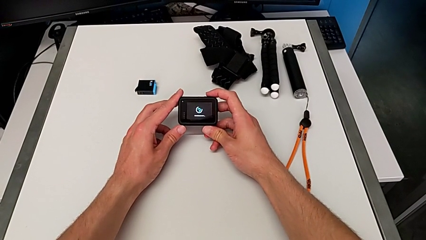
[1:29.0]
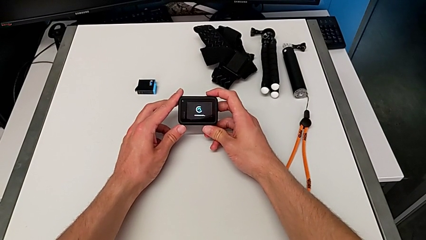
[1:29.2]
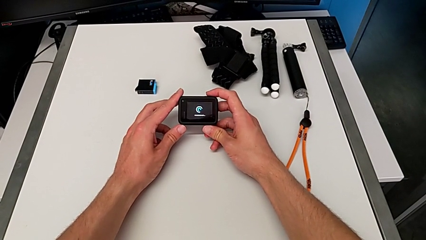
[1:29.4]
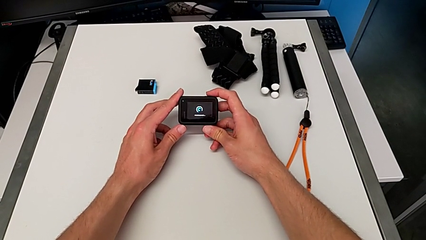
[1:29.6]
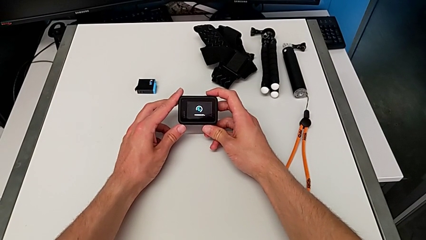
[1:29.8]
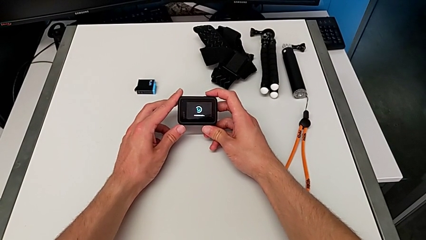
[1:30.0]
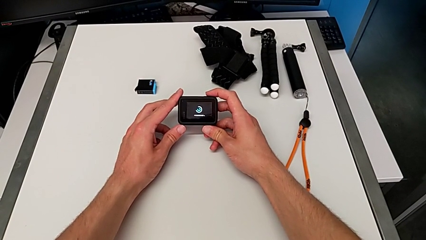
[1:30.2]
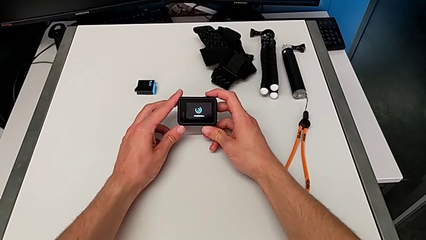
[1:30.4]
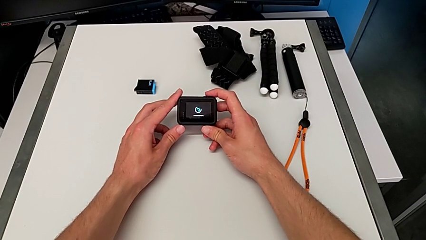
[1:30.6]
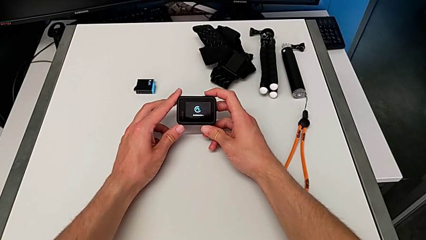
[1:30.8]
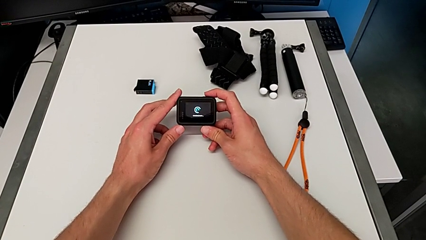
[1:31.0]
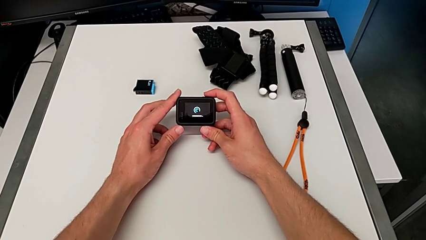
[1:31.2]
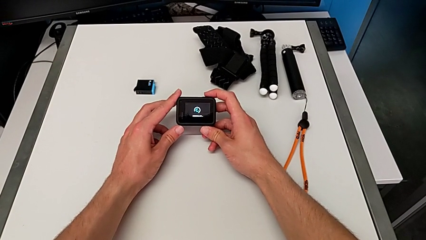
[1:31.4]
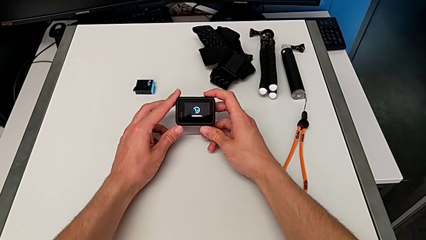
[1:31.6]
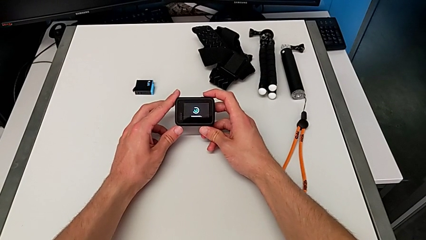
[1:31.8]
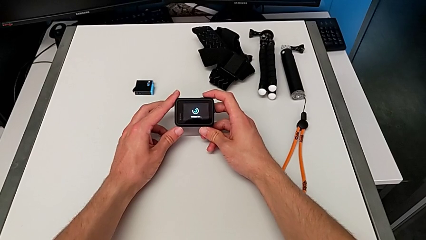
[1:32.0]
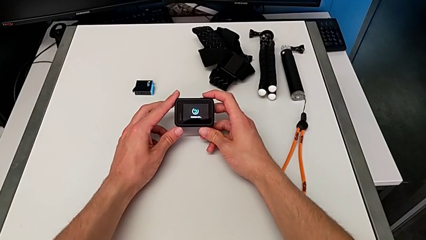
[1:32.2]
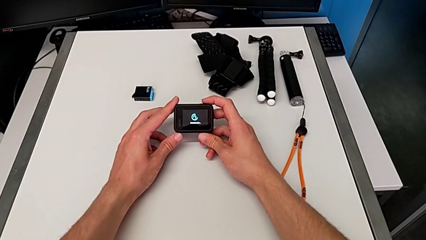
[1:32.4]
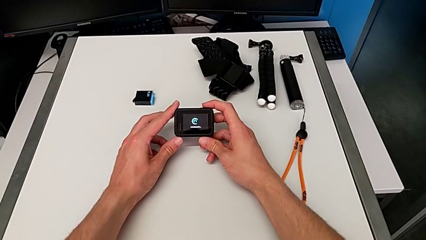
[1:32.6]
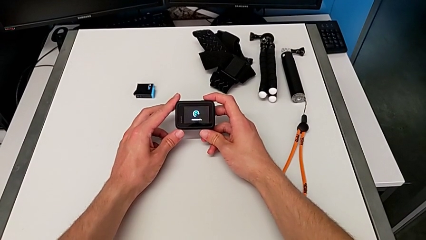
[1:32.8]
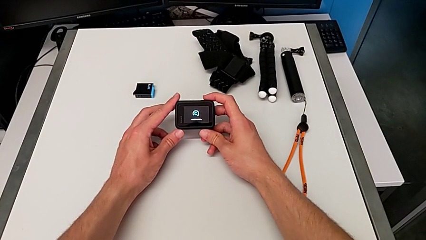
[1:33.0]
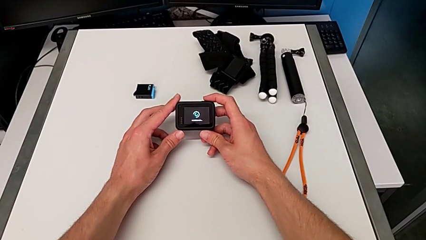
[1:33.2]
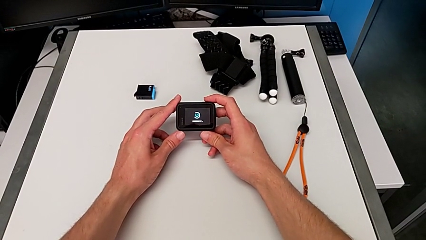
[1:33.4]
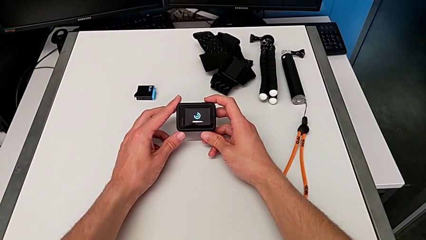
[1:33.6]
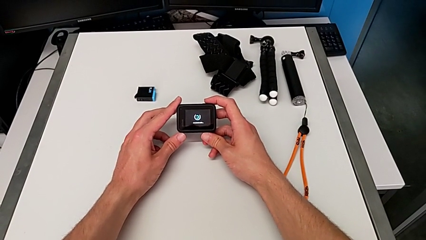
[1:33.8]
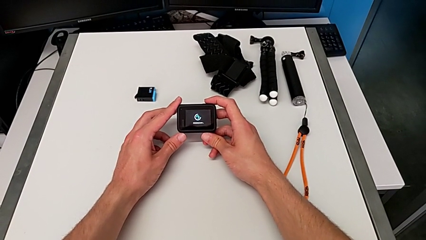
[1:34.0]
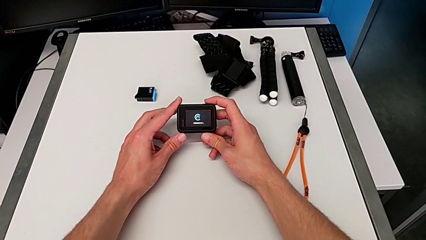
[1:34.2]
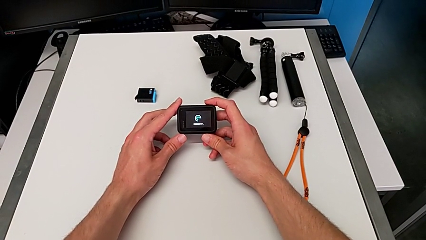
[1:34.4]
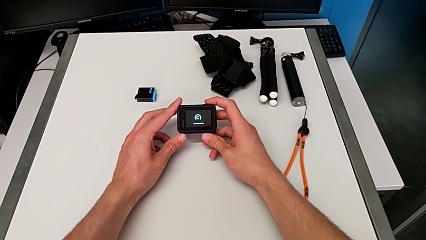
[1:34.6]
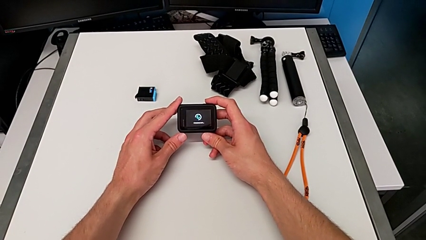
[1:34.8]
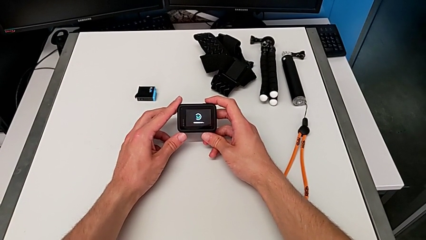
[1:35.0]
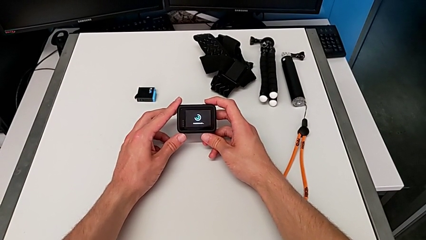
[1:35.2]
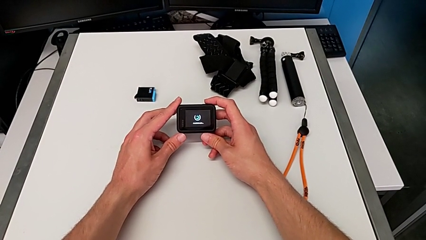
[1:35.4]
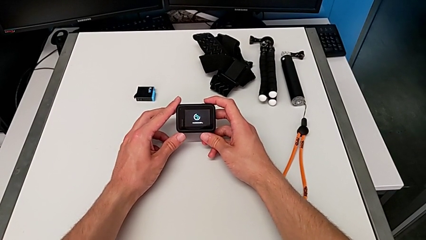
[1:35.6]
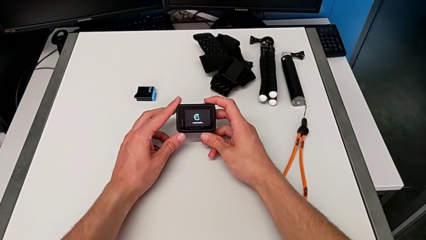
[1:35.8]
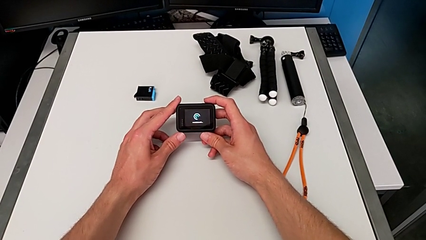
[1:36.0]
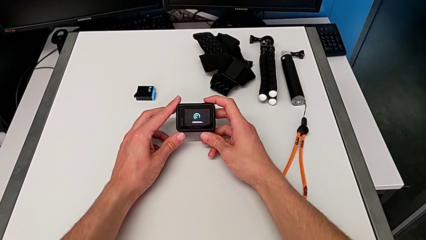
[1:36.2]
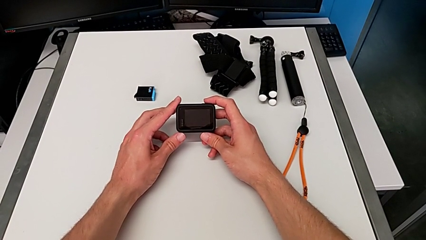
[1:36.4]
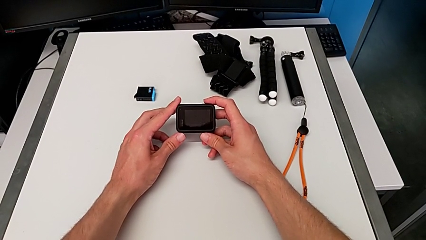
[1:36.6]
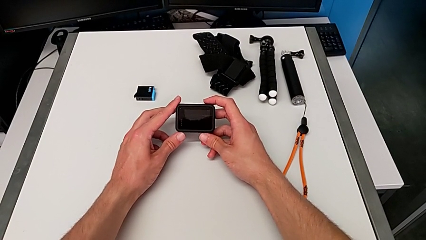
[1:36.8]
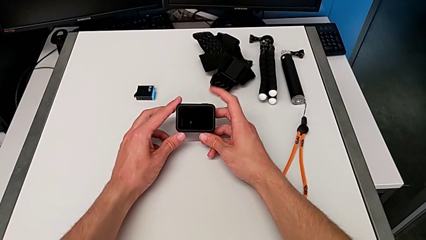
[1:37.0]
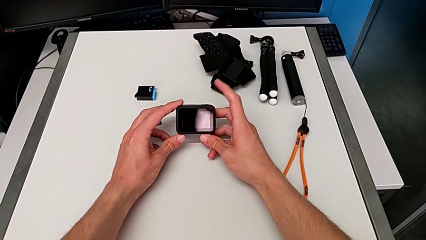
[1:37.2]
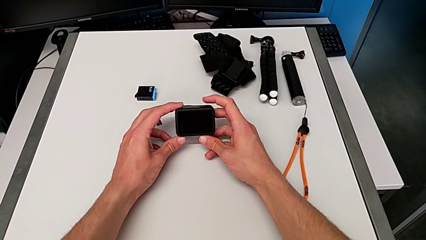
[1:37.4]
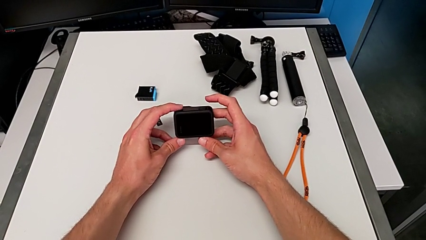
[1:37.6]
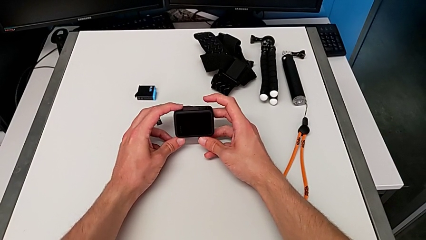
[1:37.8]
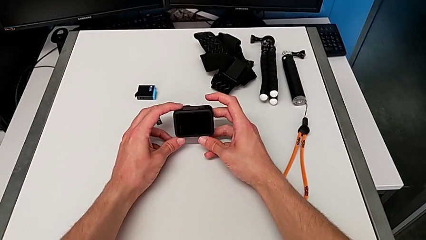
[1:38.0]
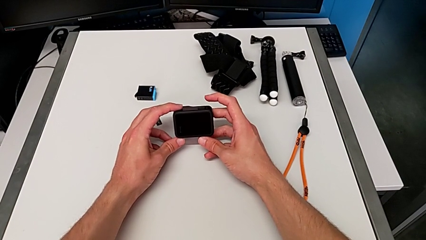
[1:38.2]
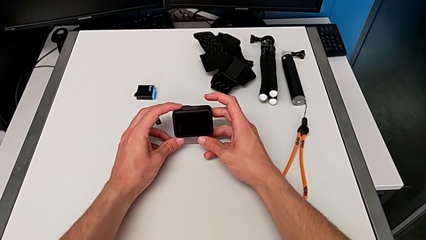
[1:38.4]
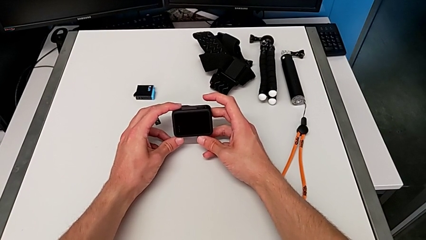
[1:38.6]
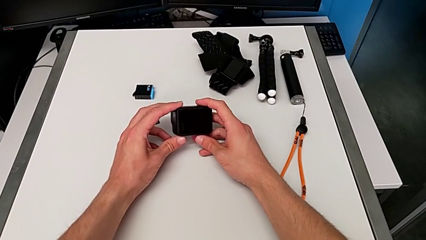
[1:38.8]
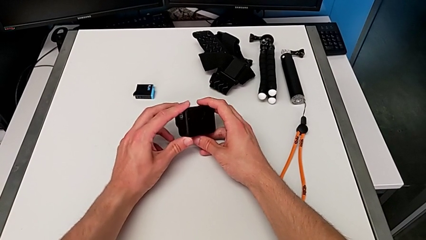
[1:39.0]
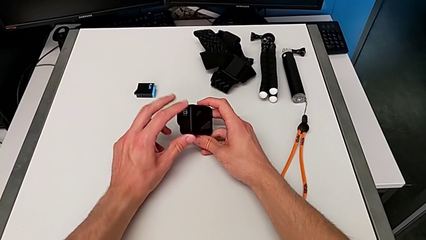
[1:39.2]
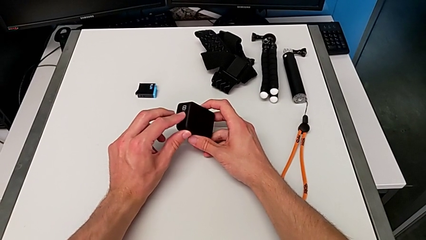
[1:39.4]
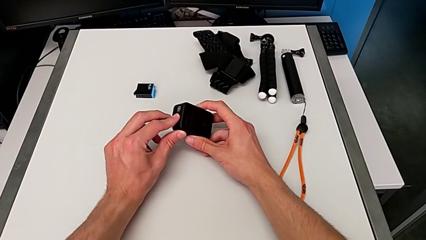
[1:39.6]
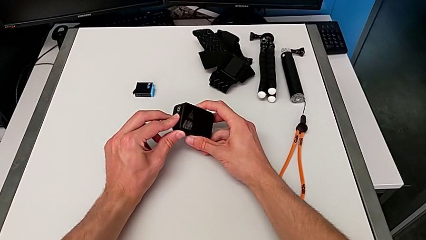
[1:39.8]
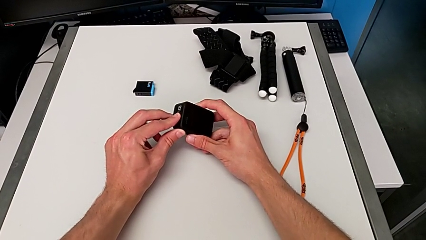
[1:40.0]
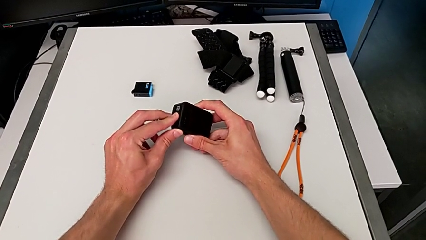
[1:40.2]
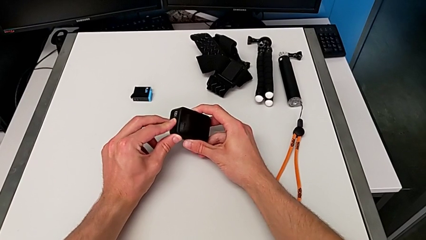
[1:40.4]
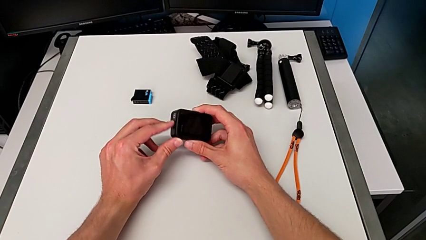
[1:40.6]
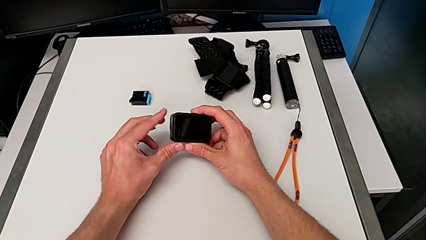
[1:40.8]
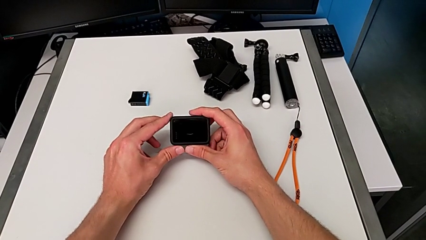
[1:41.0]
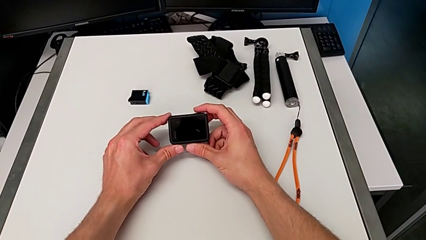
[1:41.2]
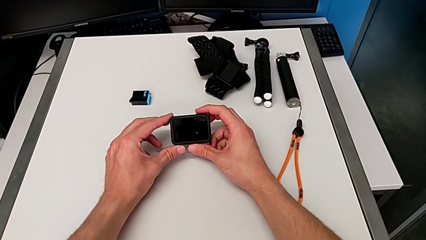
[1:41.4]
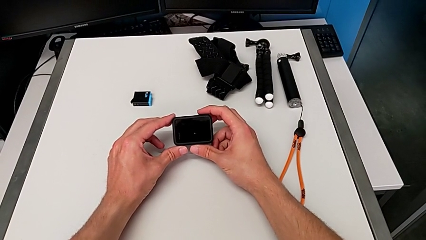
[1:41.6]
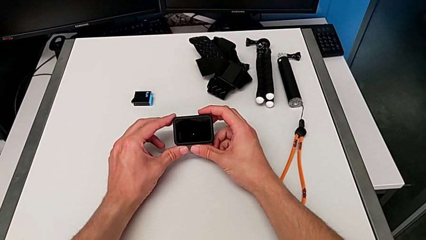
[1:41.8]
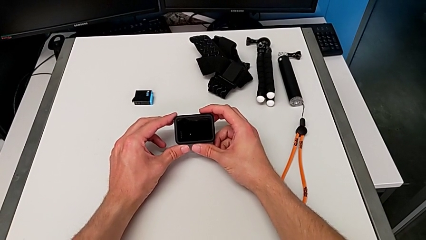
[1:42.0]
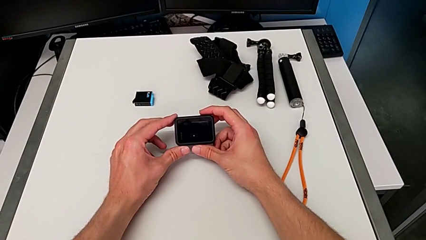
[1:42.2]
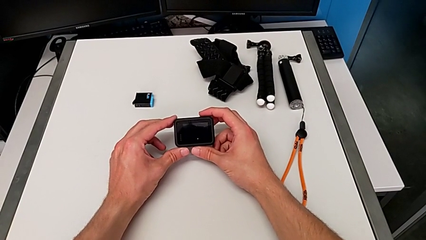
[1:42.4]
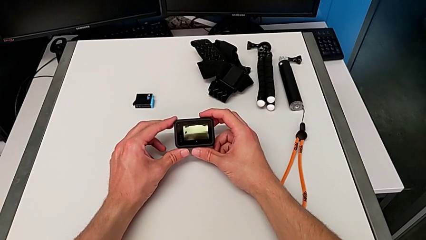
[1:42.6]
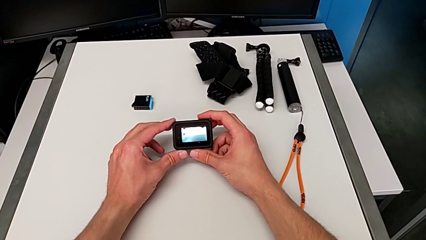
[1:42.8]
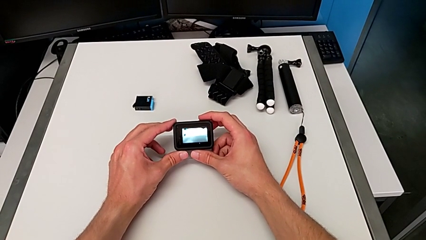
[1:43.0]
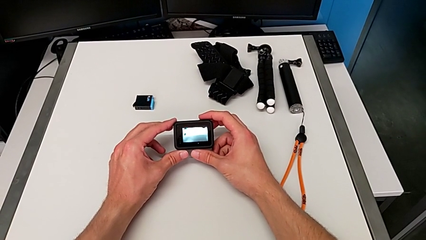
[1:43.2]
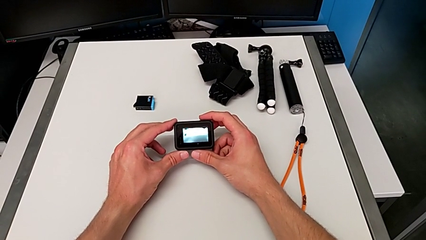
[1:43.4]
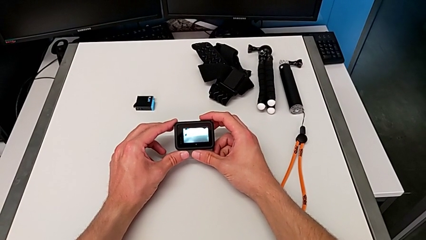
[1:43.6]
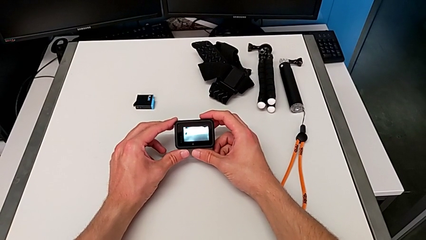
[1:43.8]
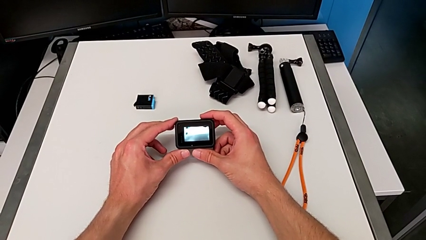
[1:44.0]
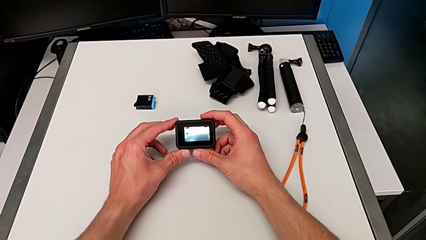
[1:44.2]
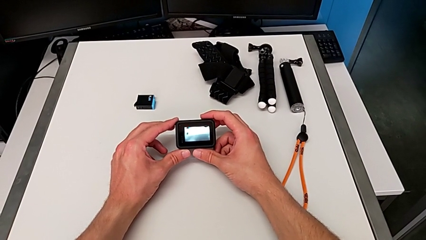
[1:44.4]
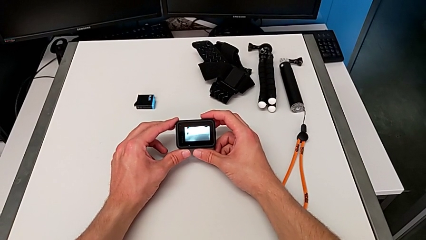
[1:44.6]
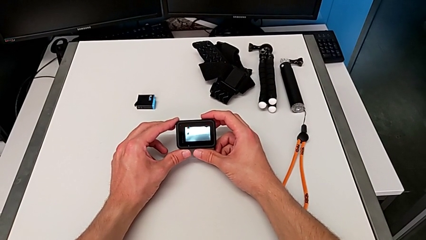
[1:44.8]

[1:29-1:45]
The camera wearer is turning on the GoPro. They turn on the GoPro.
